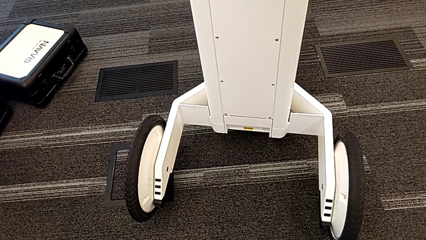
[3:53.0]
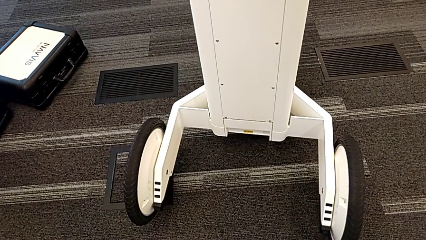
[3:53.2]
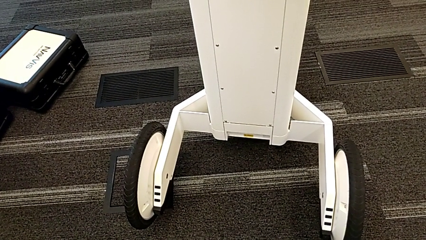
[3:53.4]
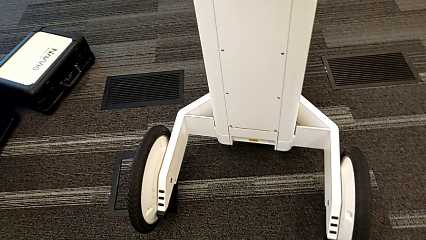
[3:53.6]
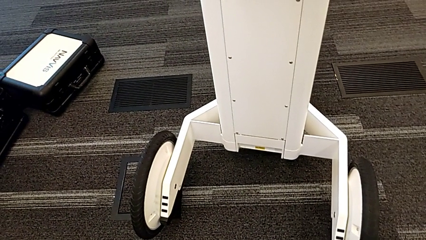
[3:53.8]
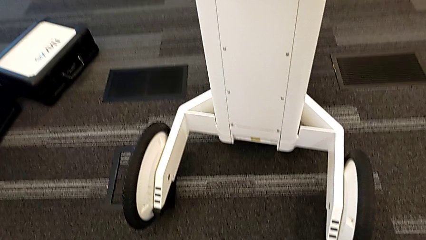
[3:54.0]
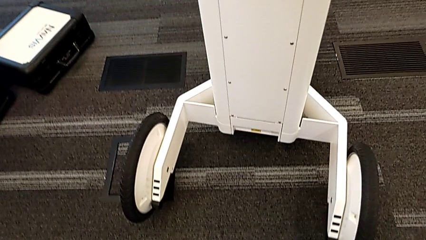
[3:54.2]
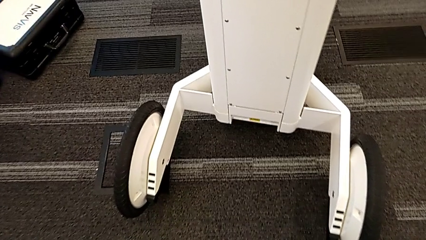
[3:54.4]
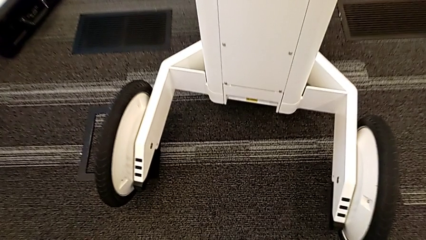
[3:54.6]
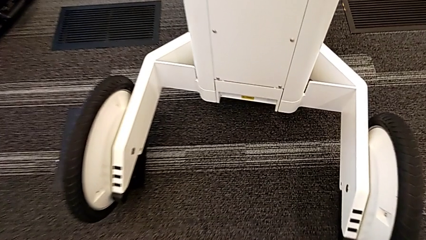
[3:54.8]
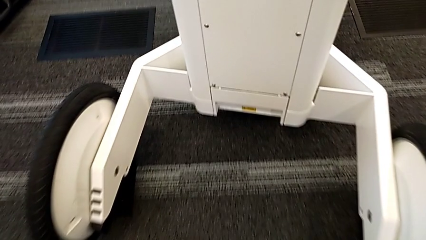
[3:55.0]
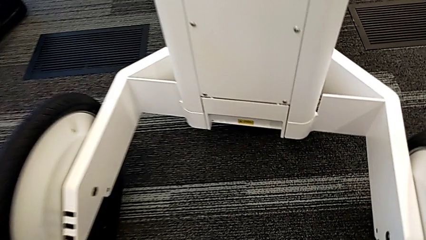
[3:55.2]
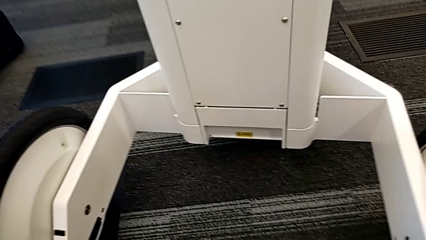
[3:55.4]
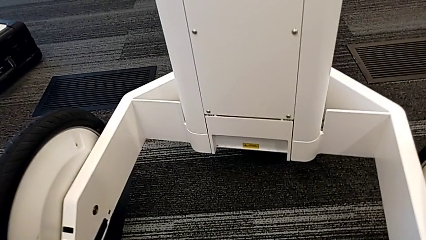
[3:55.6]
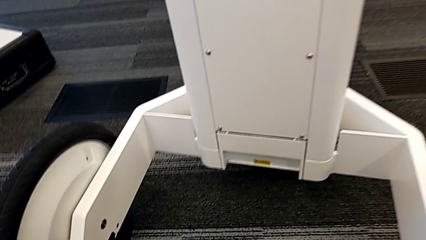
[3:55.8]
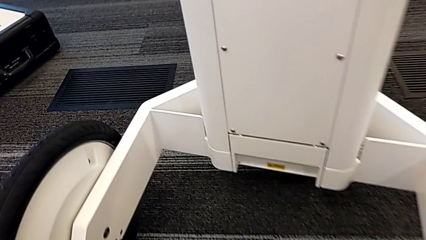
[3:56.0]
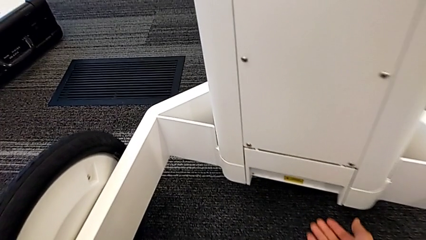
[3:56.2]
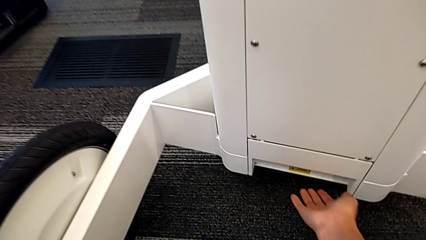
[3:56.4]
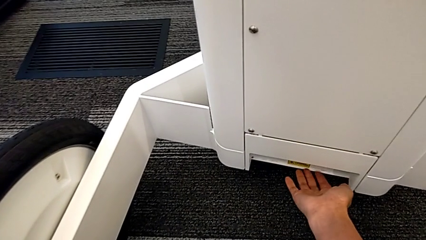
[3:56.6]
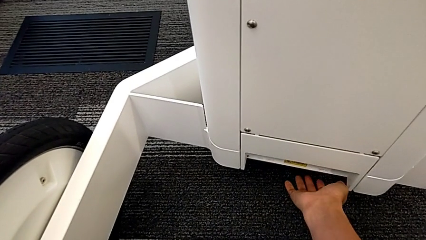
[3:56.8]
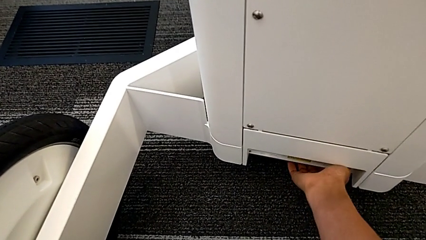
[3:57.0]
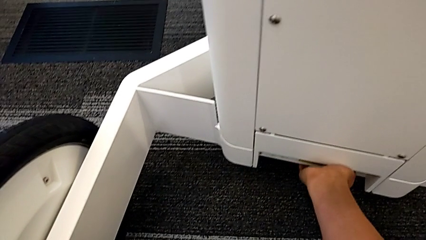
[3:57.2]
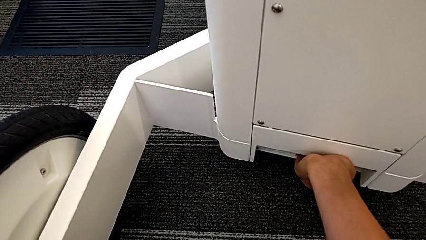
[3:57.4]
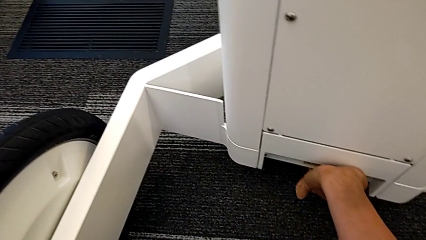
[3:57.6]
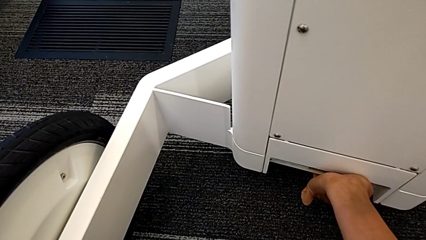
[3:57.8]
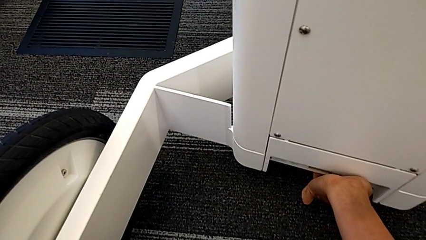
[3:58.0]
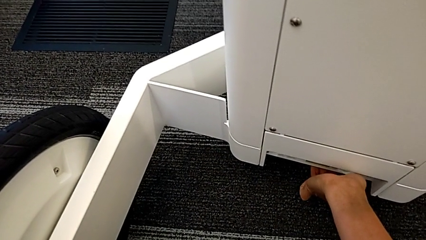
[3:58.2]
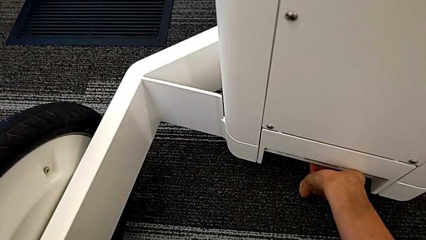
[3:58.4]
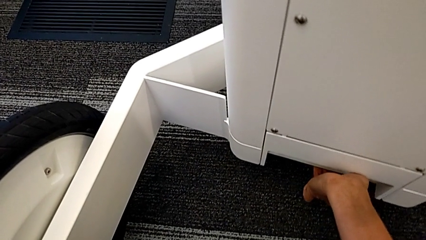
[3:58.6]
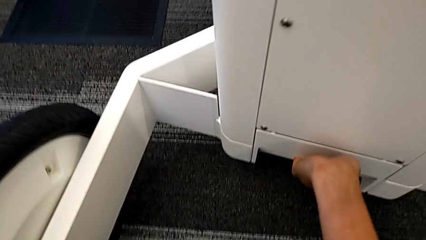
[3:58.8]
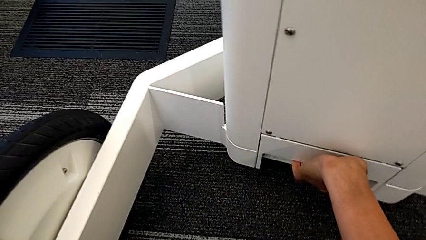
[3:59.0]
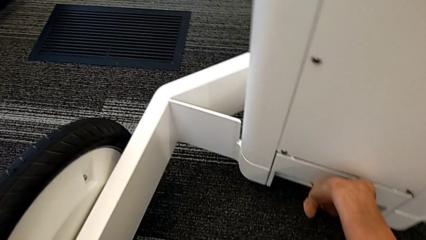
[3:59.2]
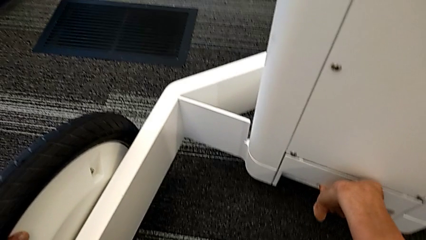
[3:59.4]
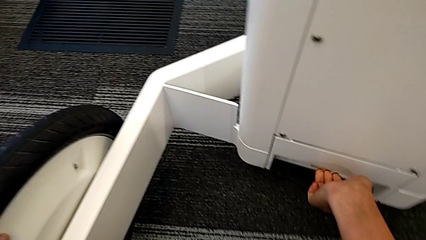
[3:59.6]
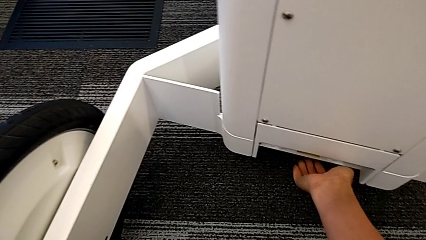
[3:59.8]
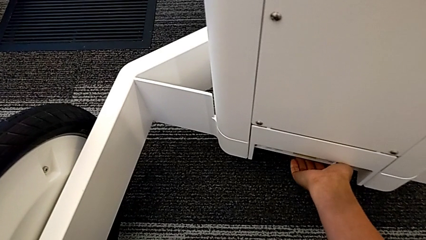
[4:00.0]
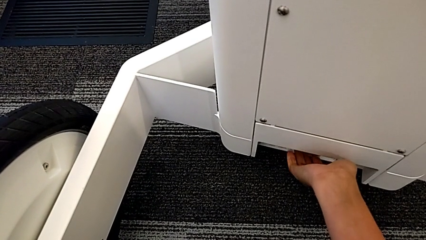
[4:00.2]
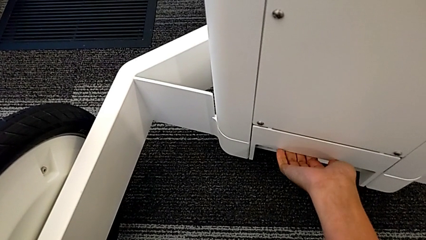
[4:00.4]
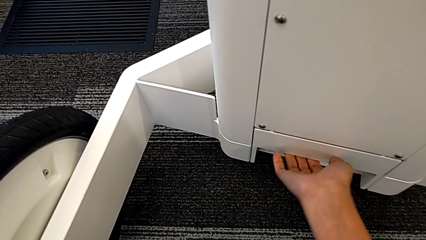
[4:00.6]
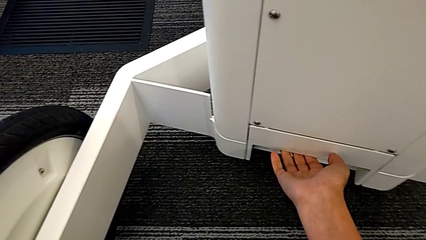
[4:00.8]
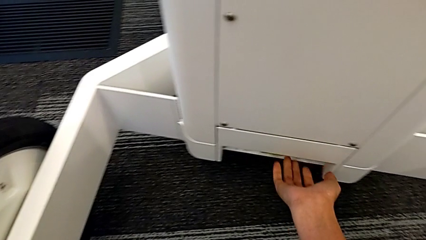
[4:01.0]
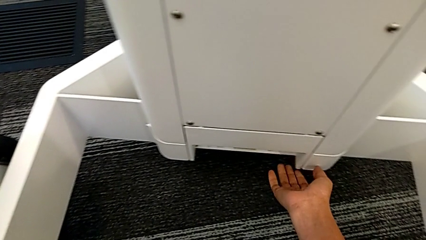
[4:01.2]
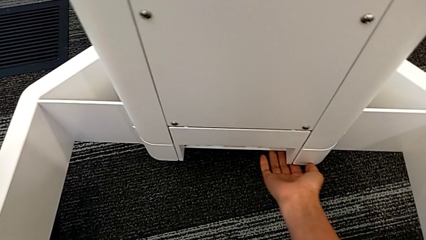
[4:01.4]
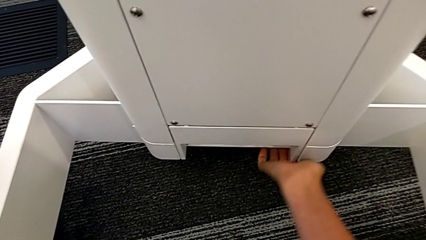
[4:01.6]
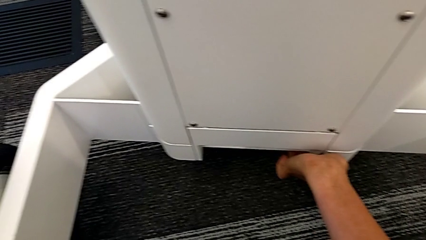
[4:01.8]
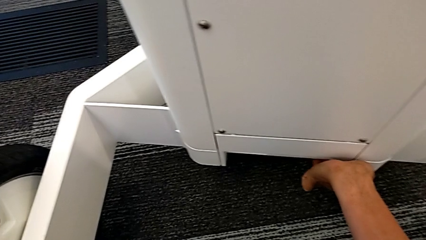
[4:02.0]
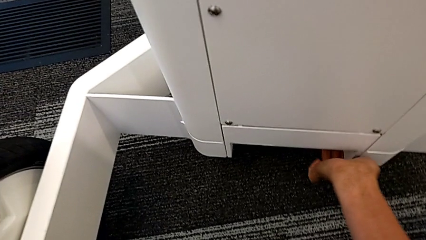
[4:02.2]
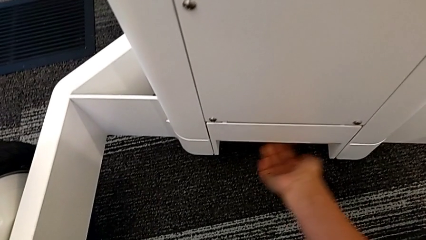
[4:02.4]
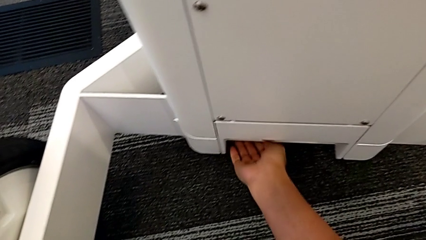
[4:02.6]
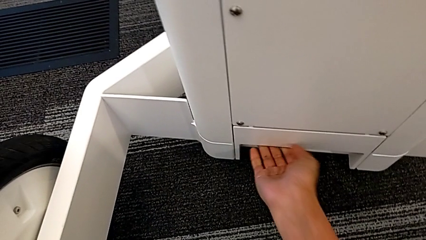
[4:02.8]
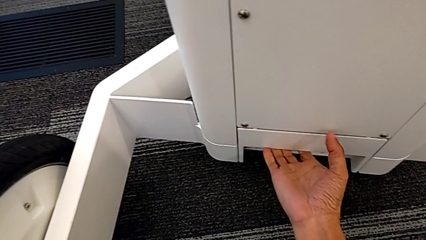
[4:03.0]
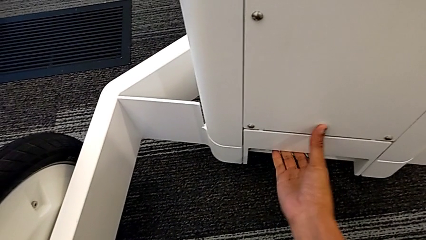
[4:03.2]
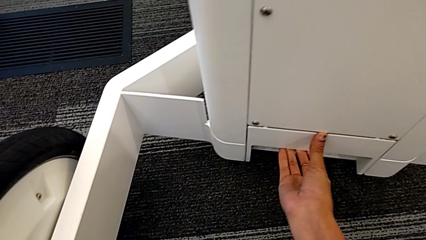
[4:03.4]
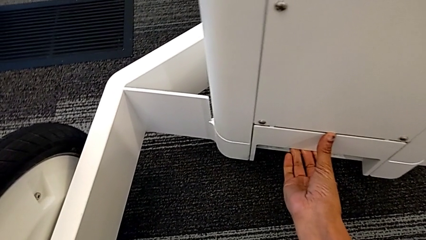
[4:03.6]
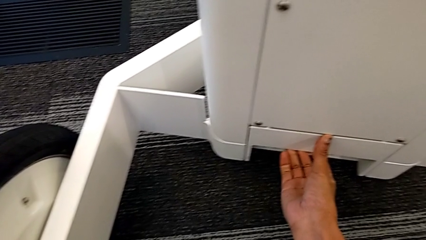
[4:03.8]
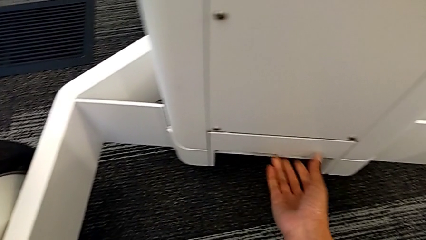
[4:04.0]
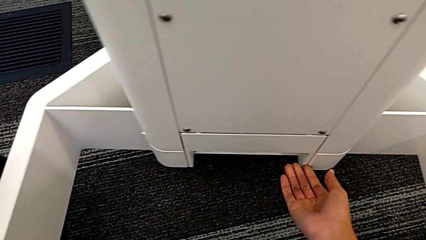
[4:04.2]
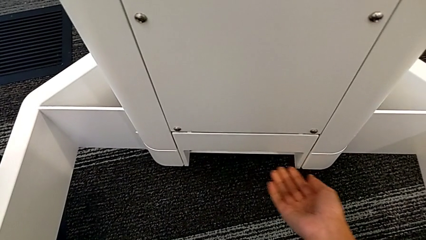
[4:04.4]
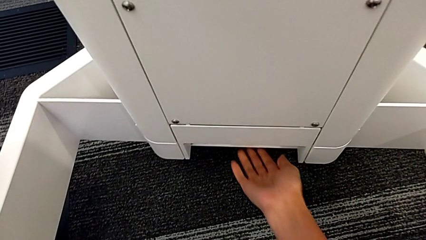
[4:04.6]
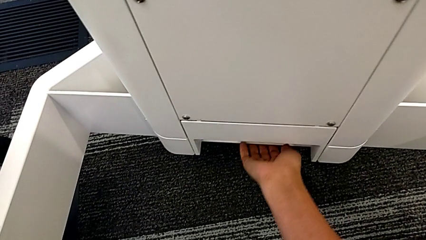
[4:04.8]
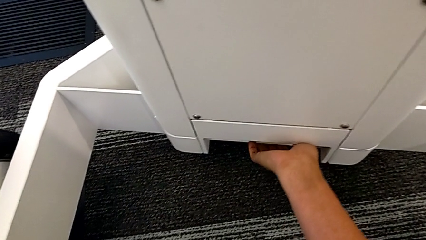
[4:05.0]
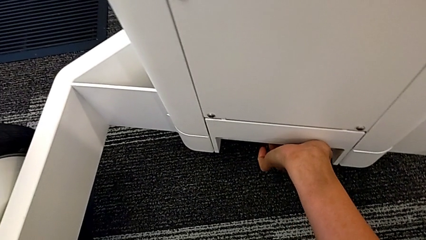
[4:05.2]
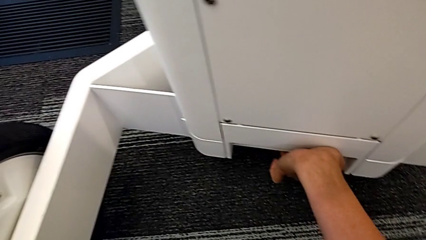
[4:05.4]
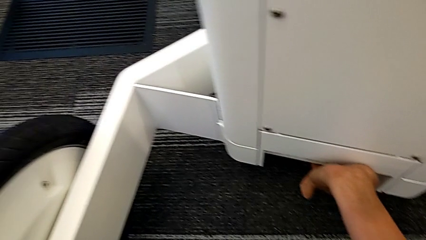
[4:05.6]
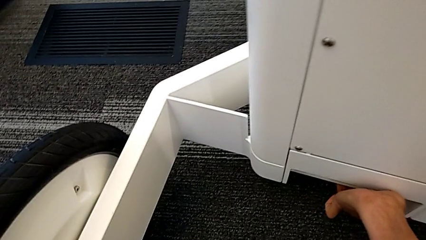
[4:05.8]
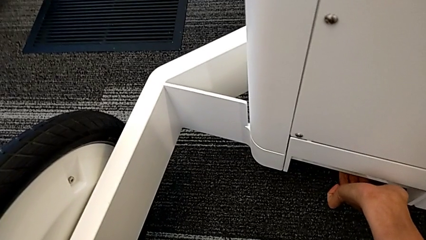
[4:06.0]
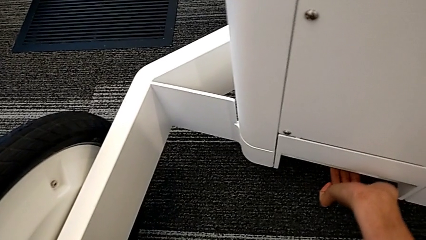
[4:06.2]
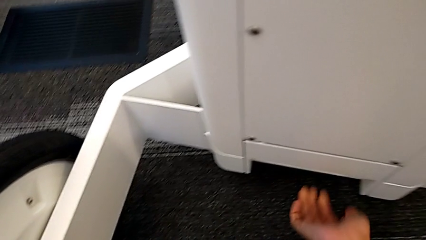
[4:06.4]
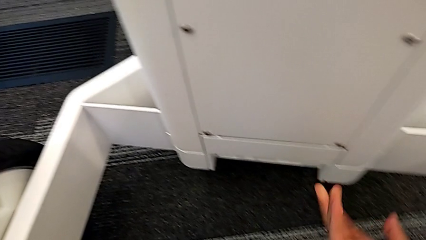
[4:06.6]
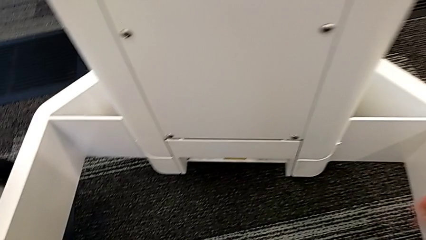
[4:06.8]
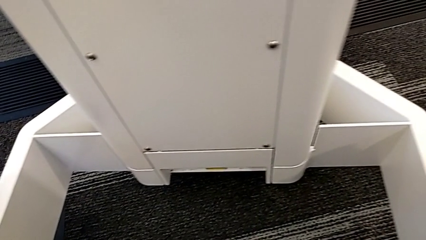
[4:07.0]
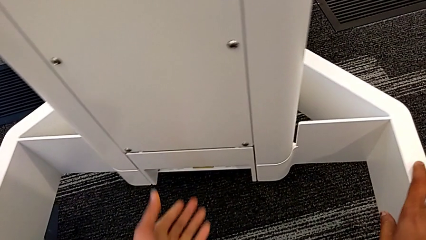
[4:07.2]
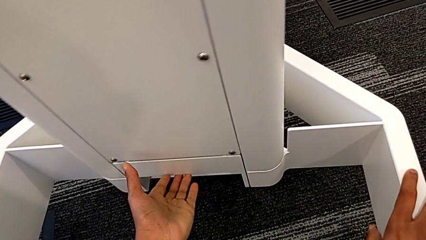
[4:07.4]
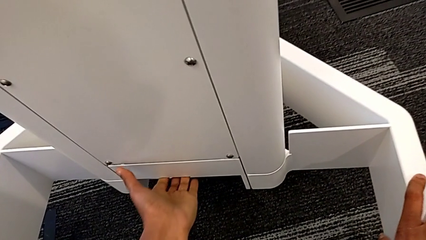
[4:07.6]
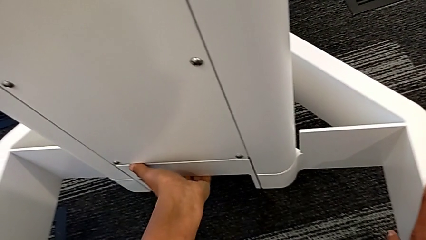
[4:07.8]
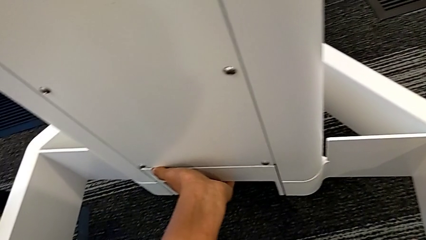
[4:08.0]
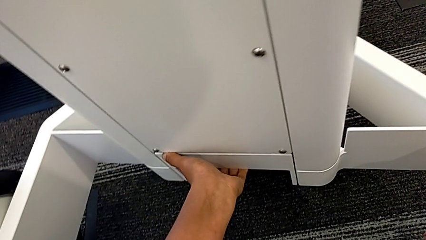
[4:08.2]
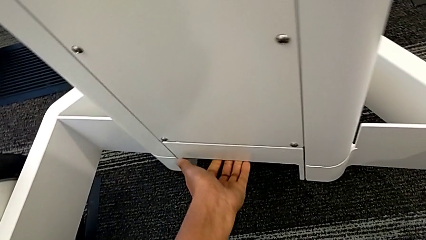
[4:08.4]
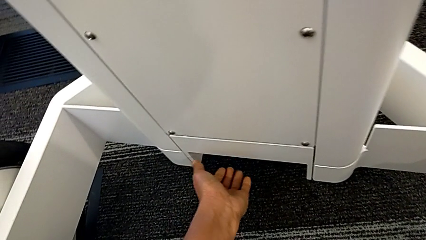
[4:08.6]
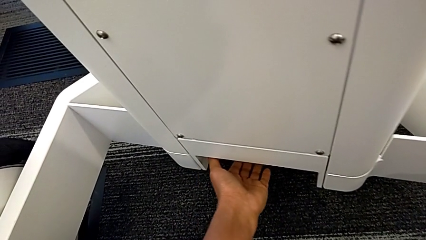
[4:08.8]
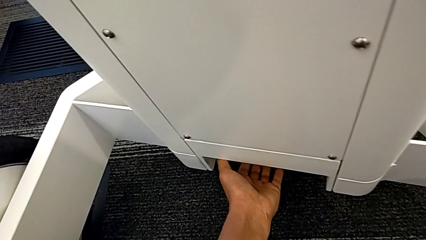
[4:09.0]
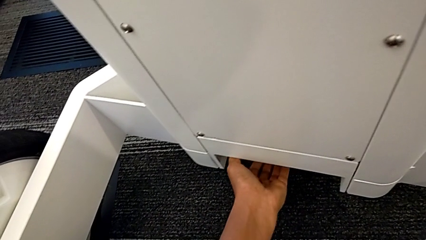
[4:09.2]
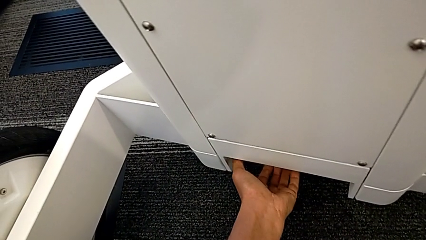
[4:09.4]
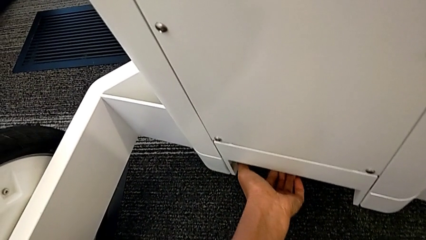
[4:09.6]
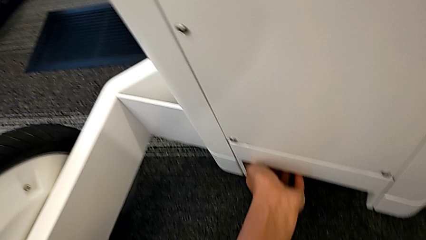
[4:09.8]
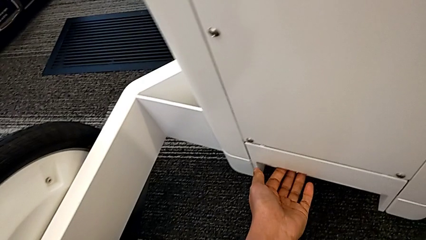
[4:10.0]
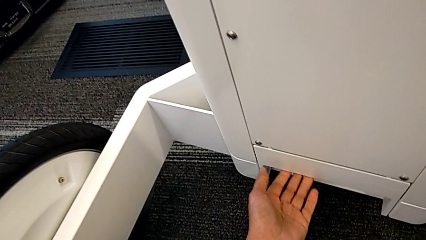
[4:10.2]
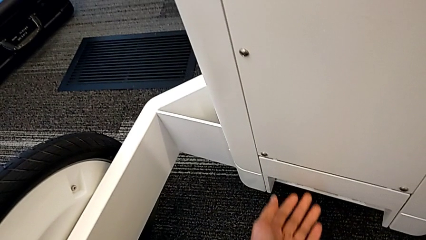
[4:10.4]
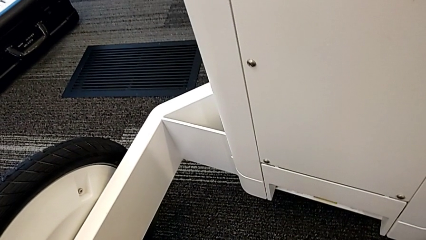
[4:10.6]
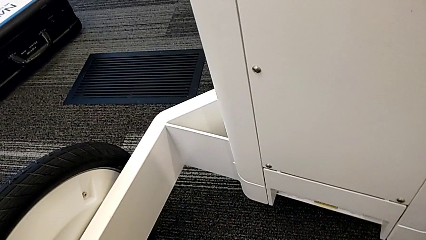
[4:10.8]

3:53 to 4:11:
The camera wearer is attempting to pull out the bottom M6 body. They wrongly pull the M6 body lock twice, unable to open the anchor point.
